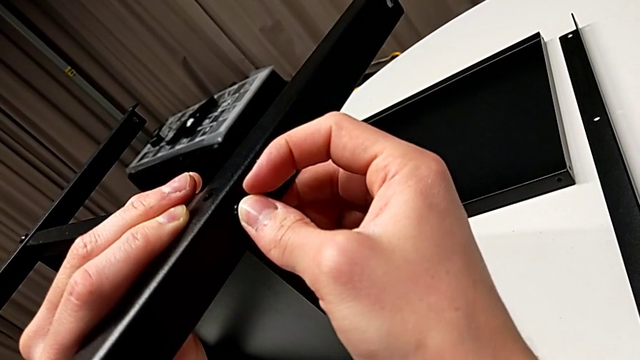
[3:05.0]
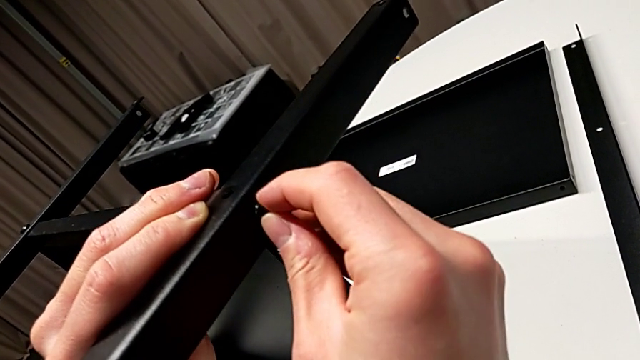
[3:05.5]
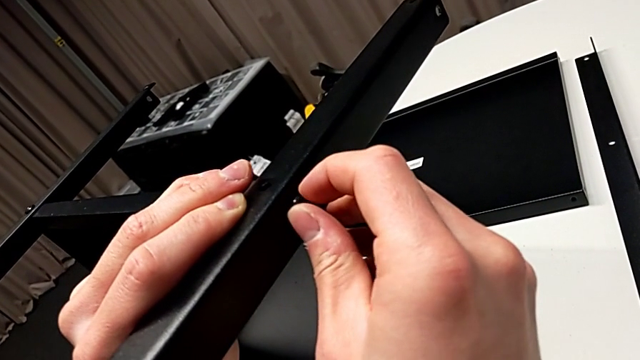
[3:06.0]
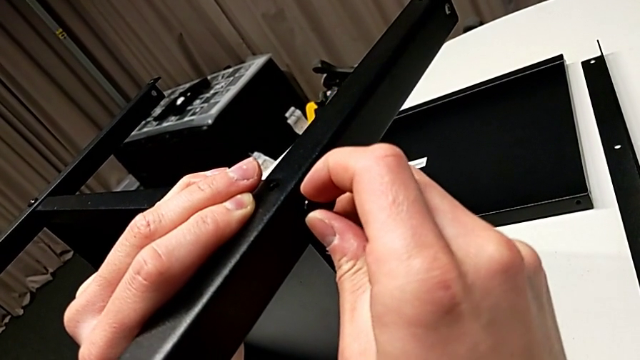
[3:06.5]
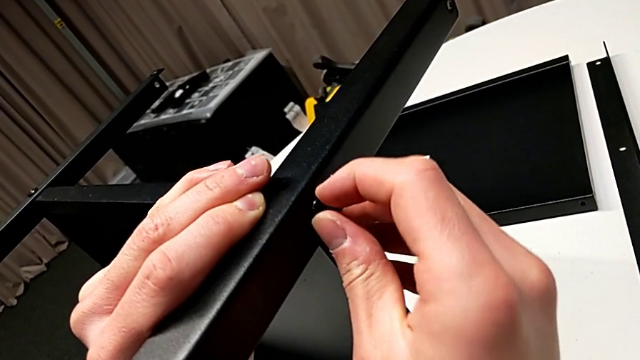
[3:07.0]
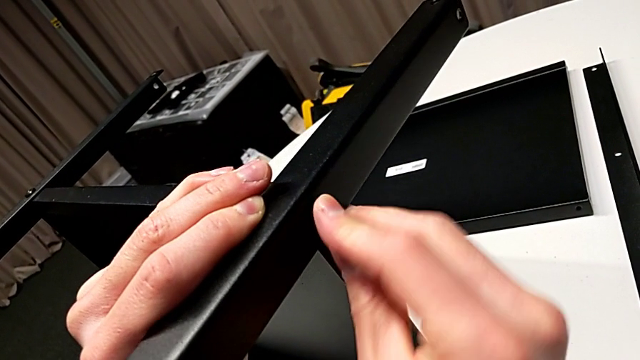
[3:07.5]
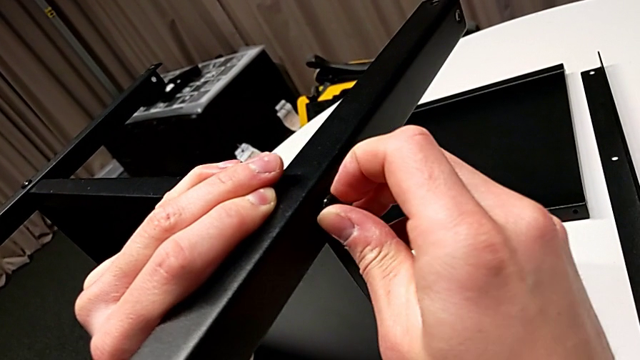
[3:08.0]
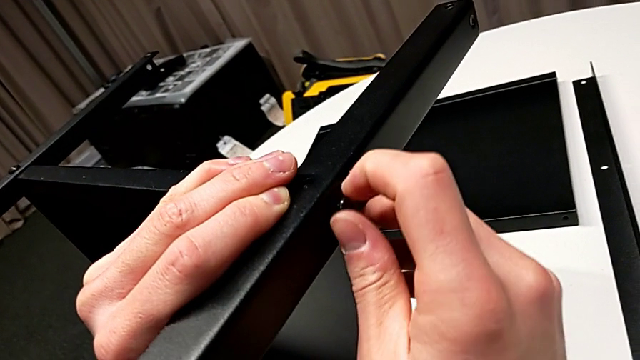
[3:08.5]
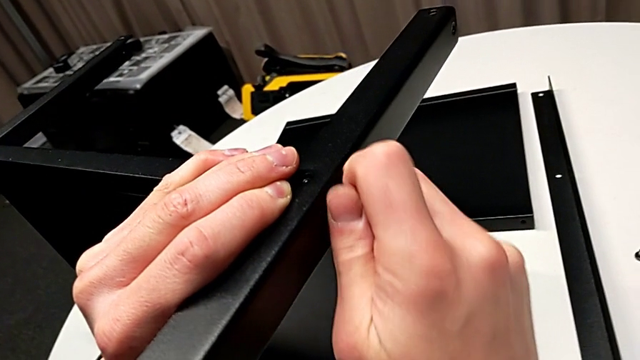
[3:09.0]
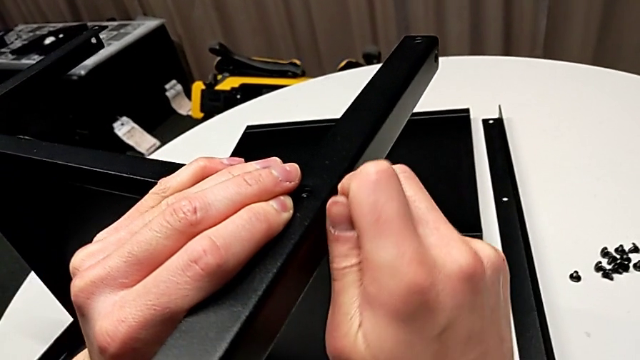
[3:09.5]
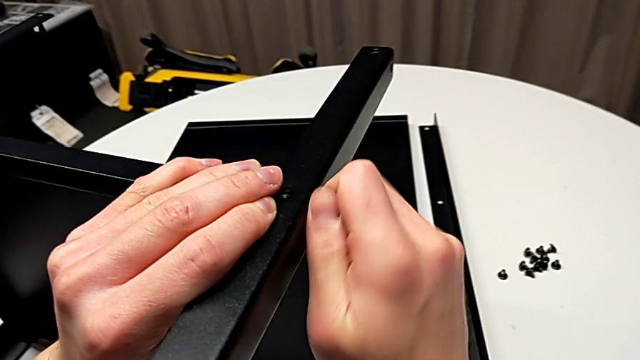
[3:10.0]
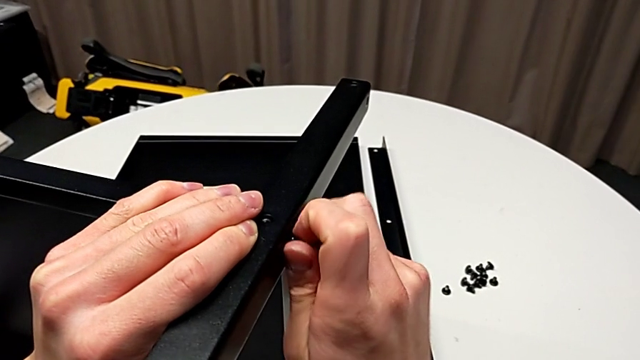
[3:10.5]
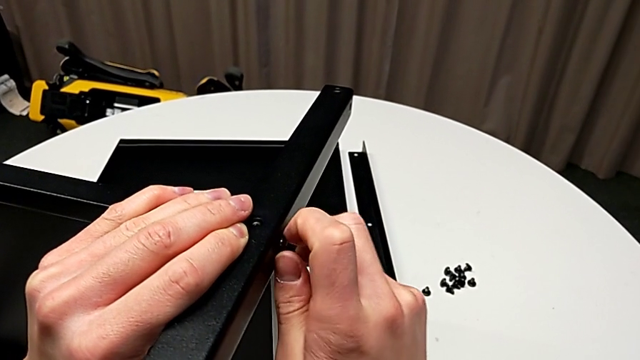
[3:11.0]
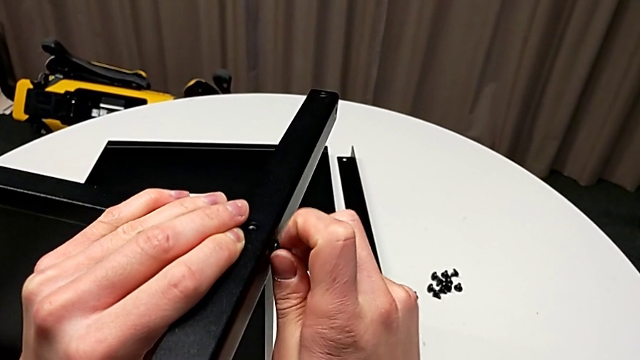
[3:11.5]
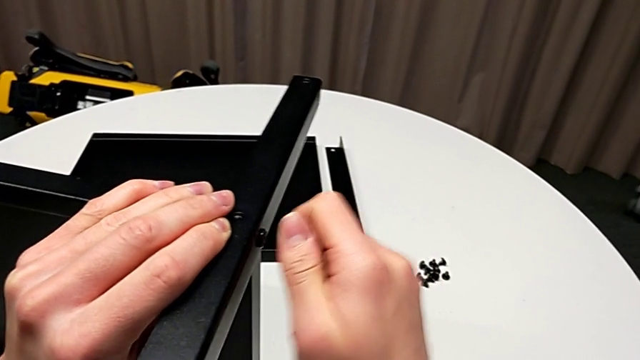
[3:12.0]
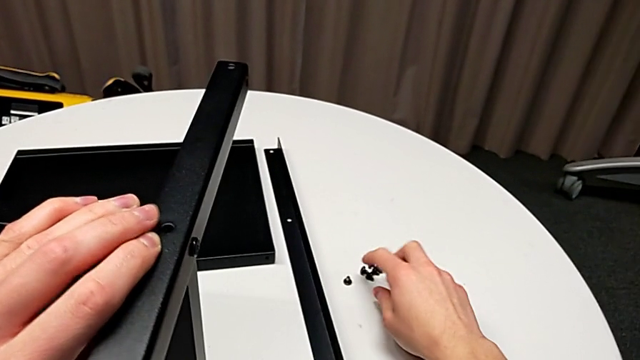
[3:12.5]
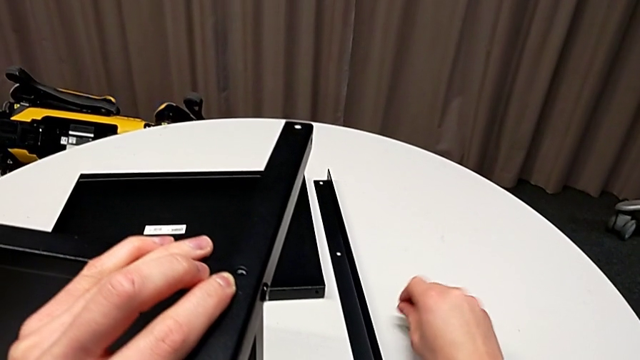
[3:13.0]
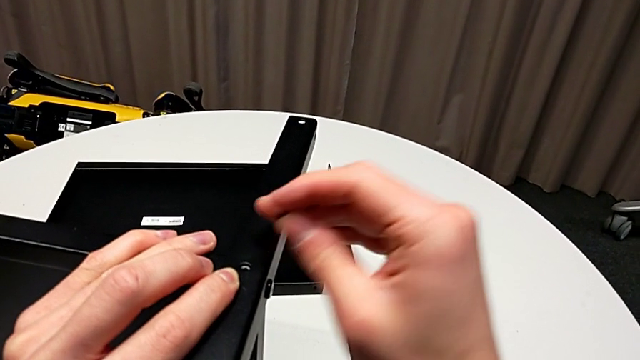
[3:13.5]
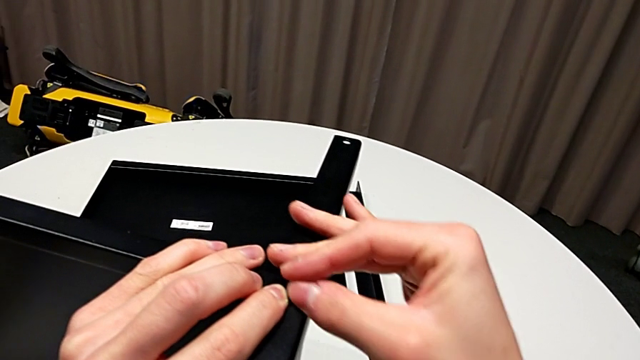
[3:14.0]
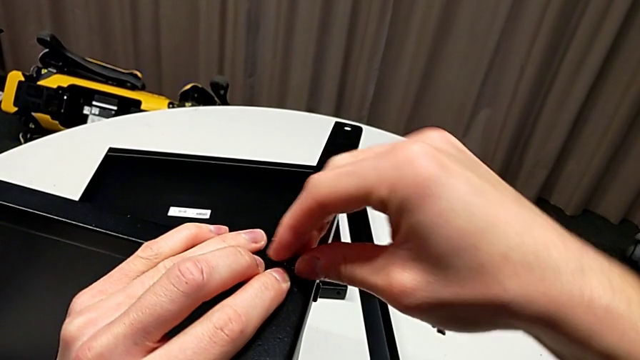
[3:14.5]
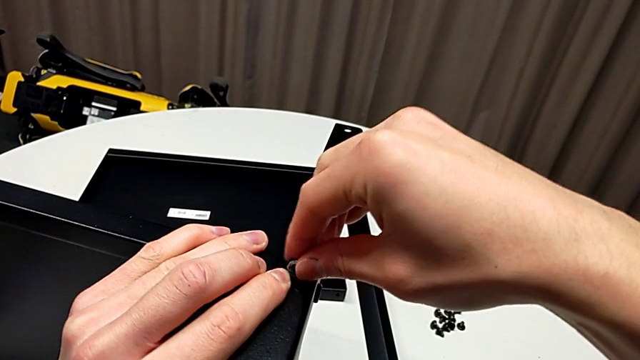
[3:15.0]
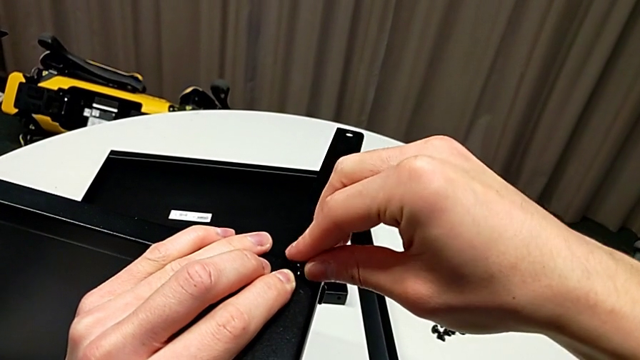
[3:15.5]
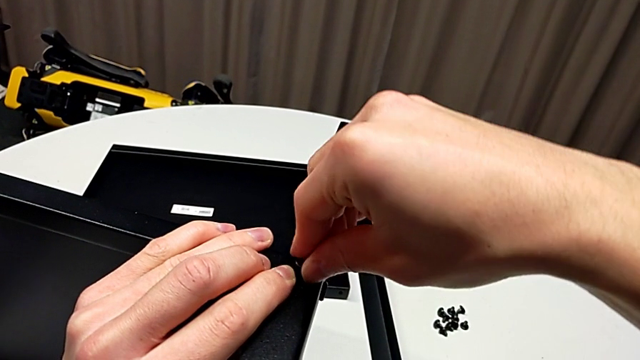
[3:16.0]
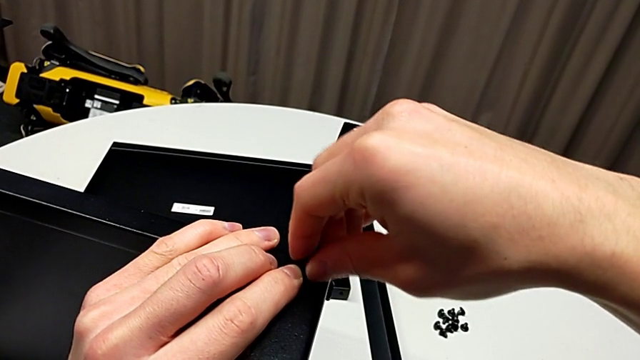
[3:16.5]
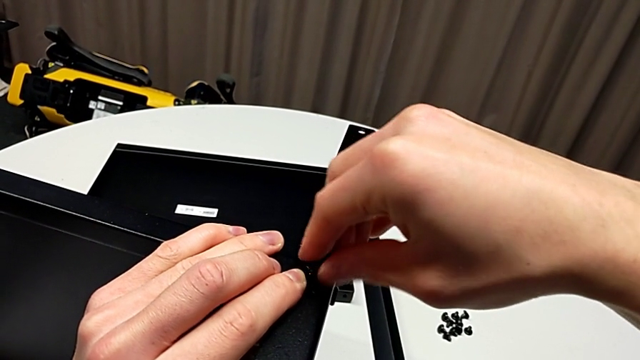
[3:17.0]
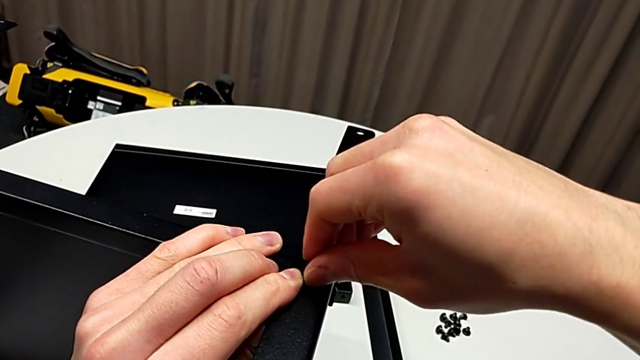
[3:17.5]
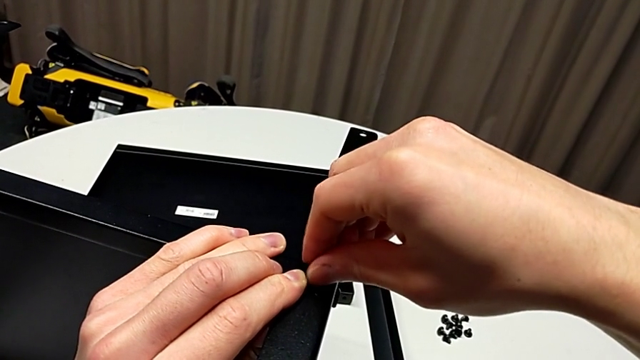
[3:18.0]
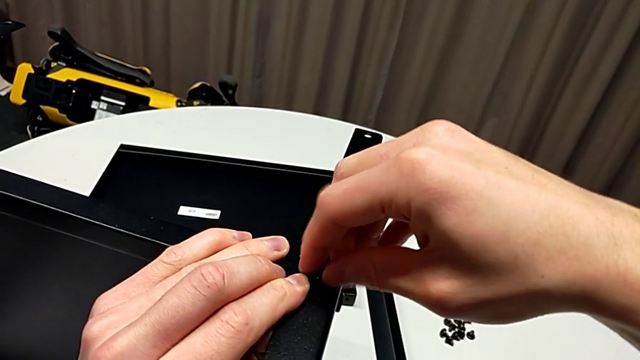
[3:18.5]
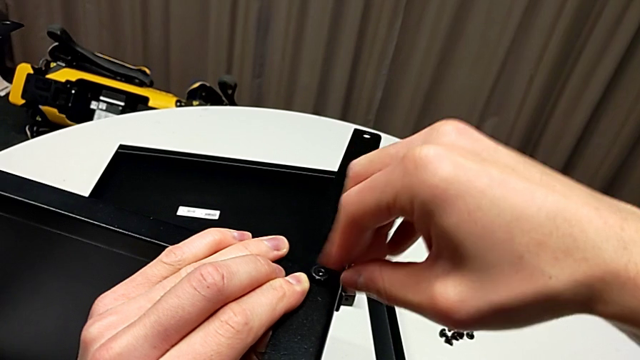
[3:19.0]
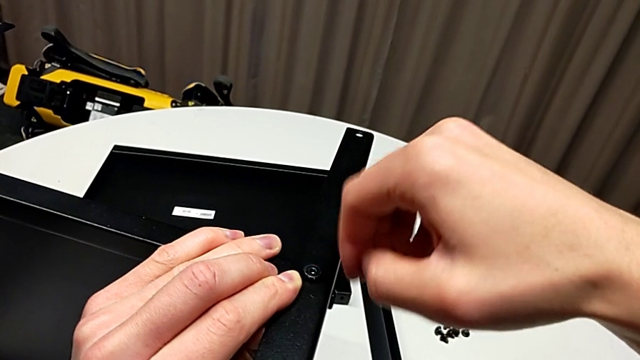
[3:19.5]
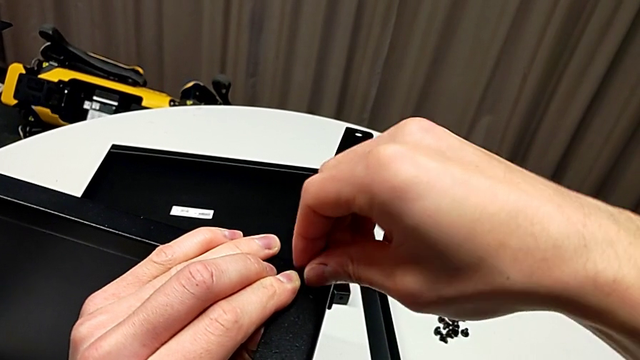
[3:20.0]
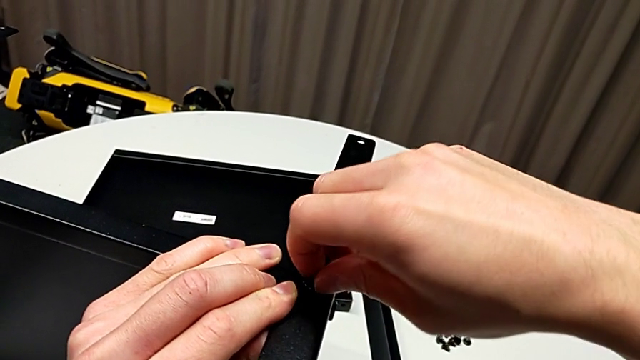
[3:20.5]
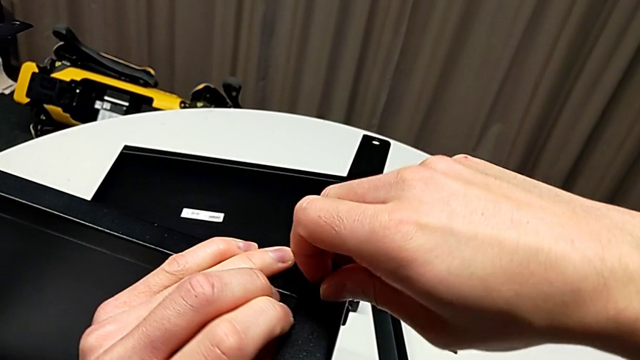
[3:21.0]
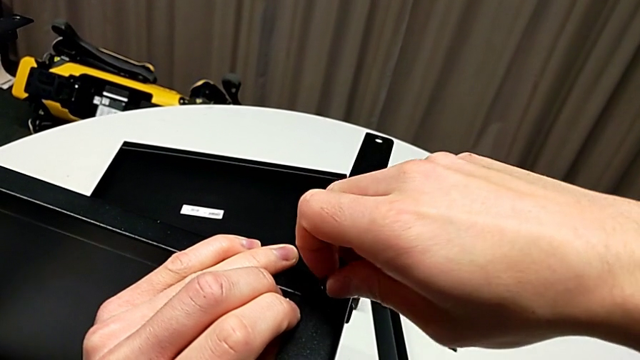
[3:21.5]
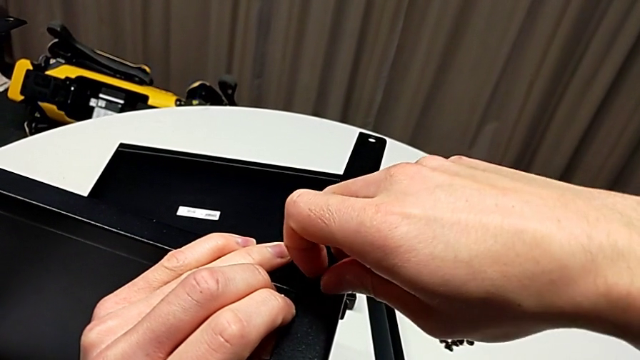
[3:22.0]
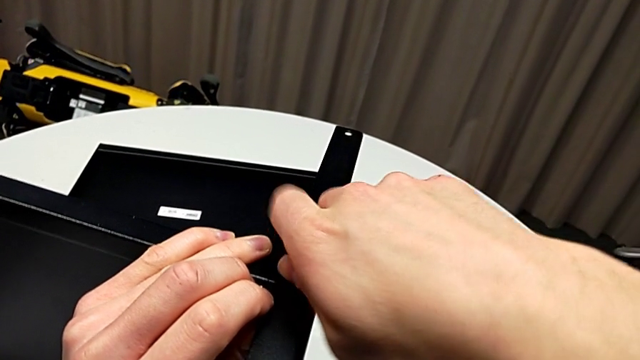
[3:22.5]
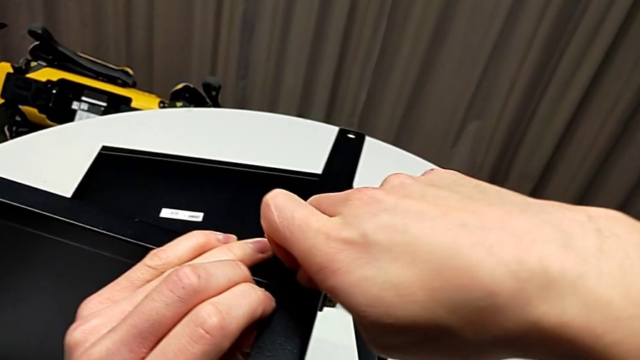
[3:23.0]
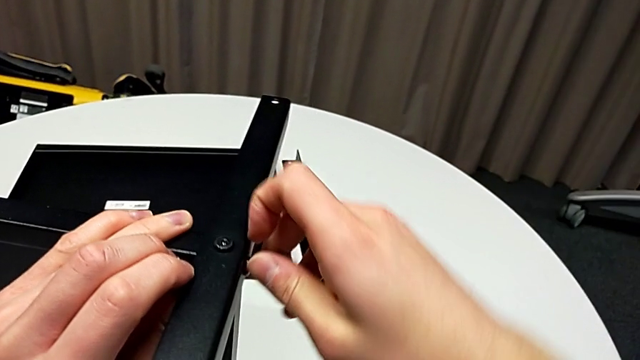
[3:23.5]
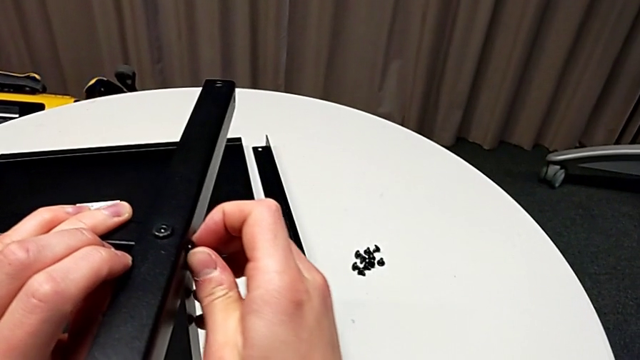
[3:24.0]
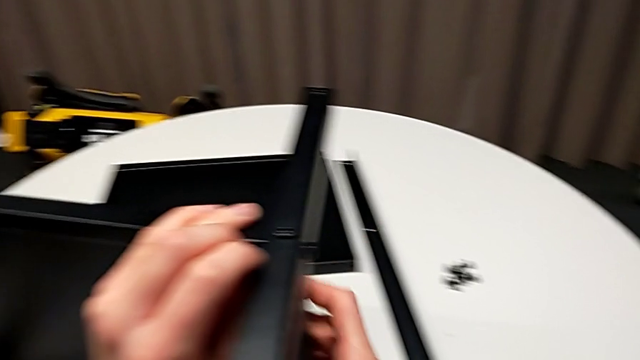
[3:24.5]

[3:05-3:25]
The camera wearer is assembling the third leg to the shelf. They screw the hex socket head, grab it, insert it and screw it twice.

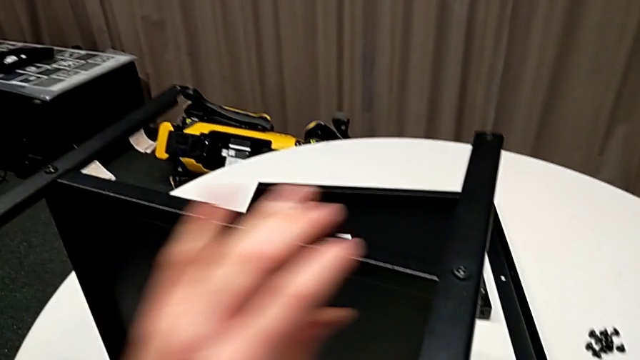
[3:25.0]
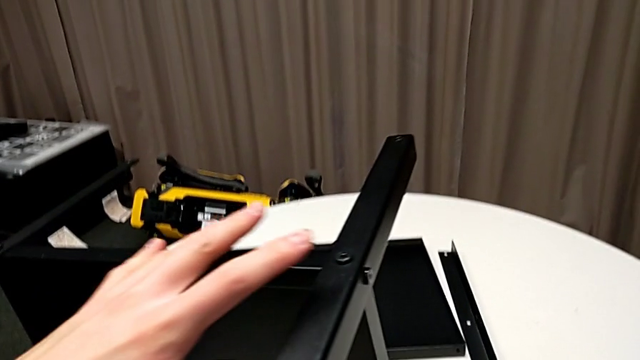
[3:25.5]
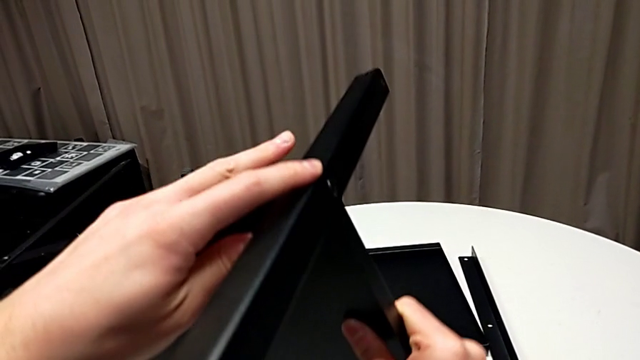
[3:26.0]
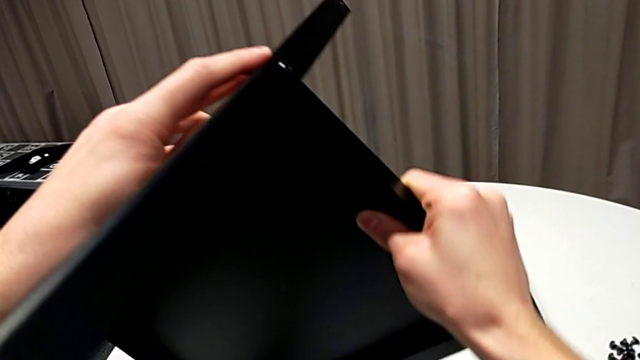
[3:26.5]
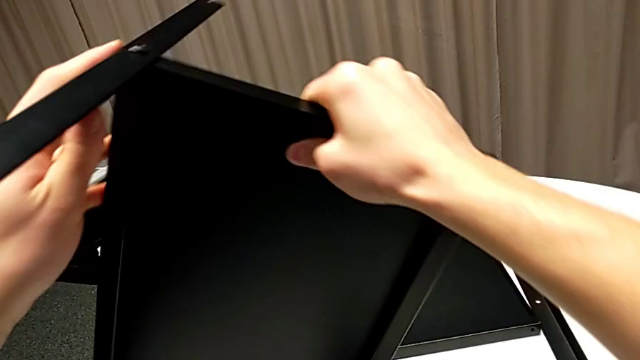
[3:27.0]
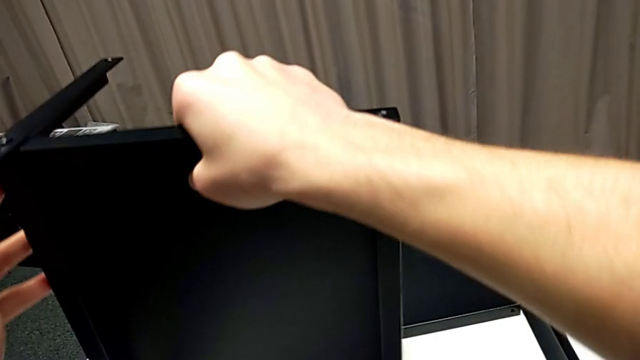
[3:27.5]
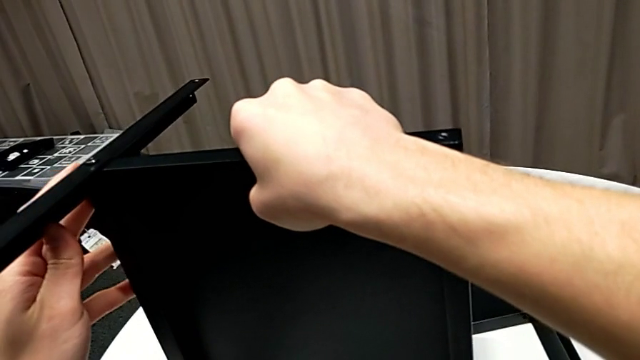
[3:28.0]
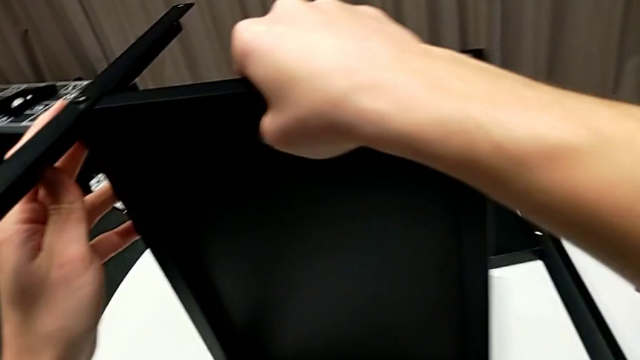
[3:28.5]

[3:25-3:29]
The camera wearer is assembling the fourth leg to the shelf. They grab the nightstand, rotate it and place it.
